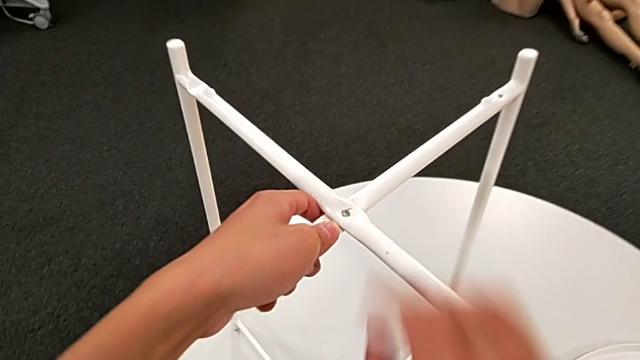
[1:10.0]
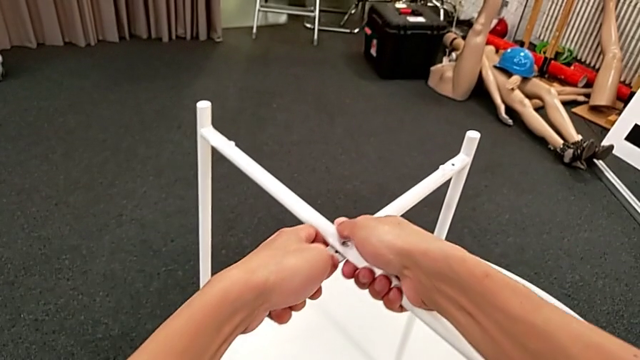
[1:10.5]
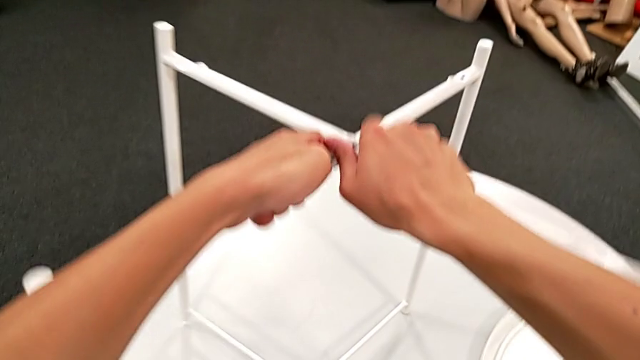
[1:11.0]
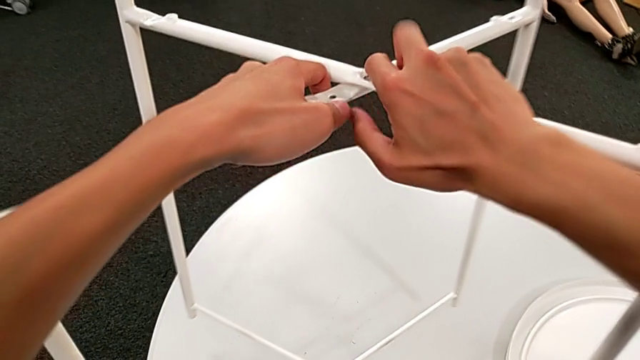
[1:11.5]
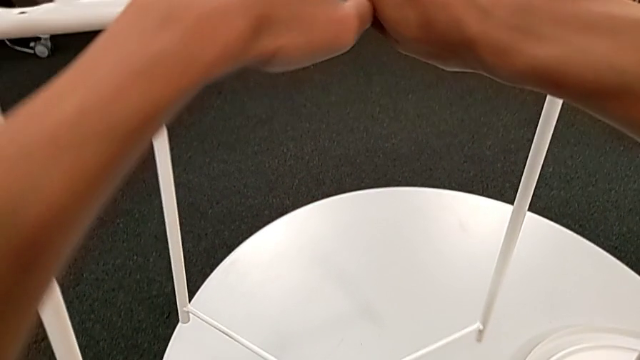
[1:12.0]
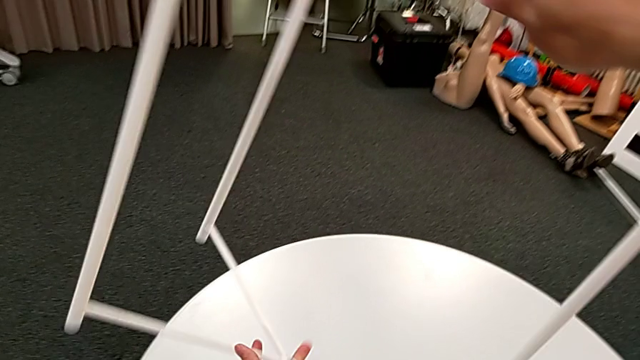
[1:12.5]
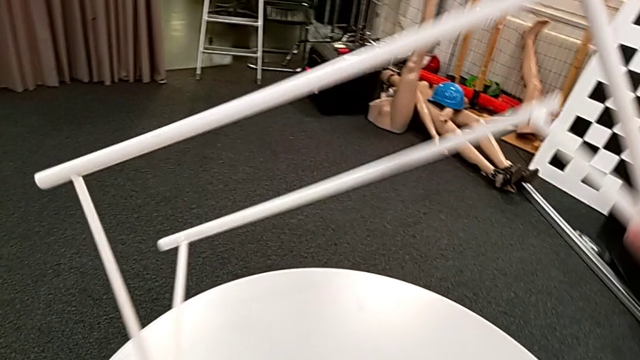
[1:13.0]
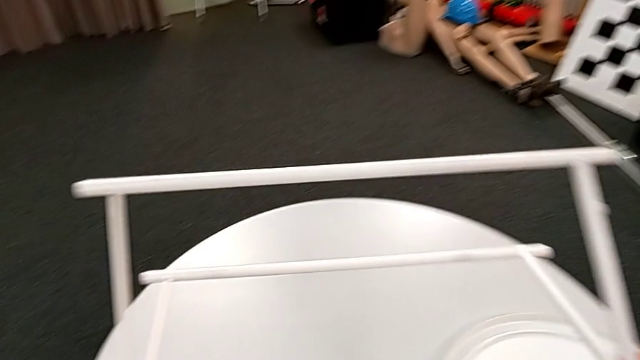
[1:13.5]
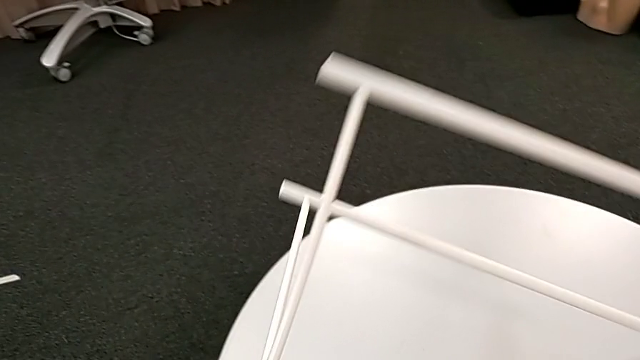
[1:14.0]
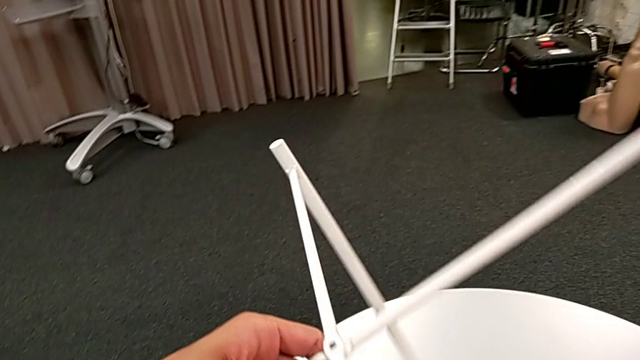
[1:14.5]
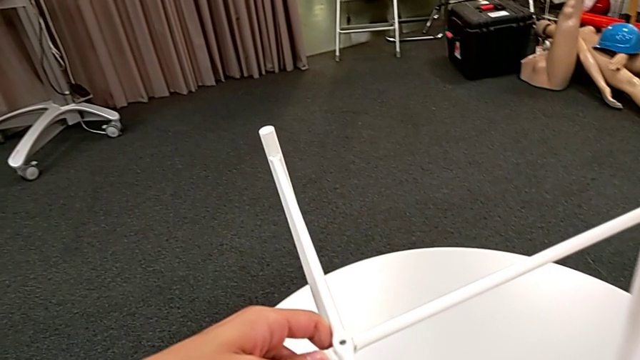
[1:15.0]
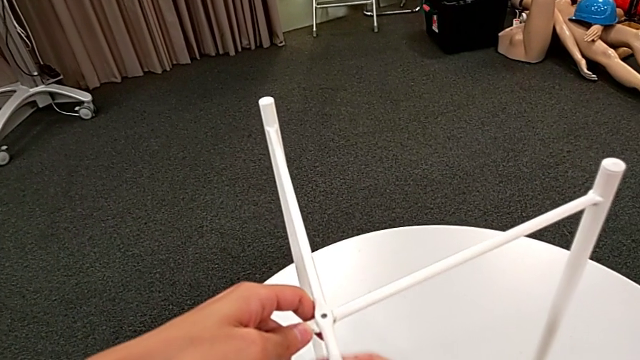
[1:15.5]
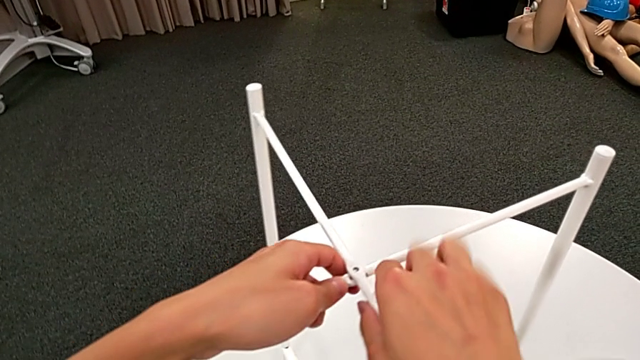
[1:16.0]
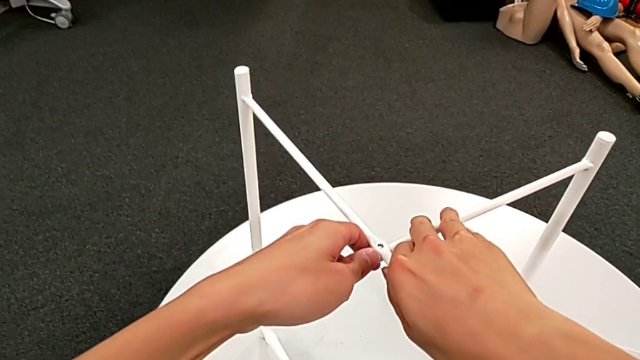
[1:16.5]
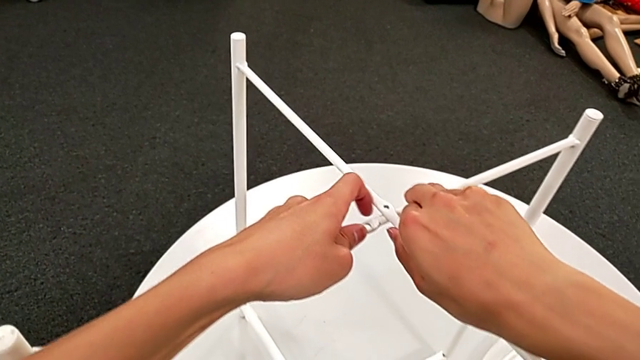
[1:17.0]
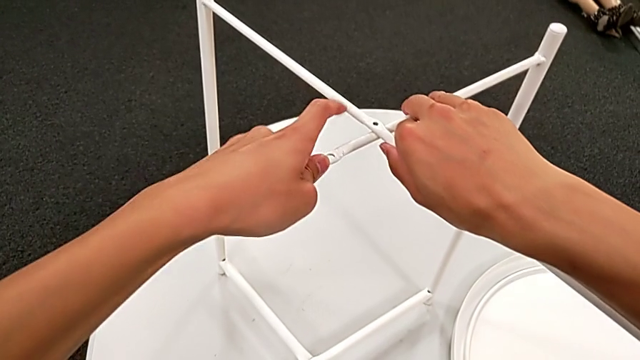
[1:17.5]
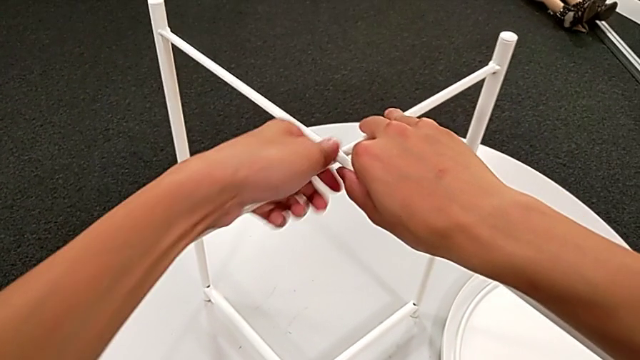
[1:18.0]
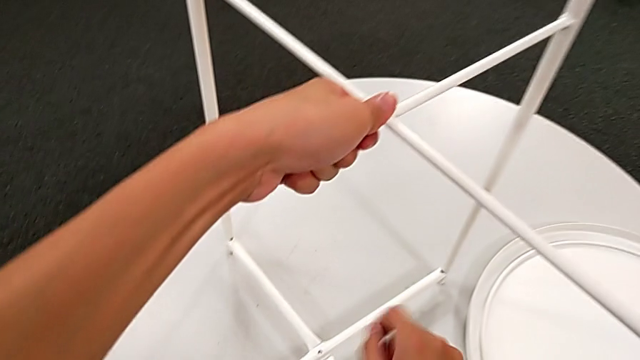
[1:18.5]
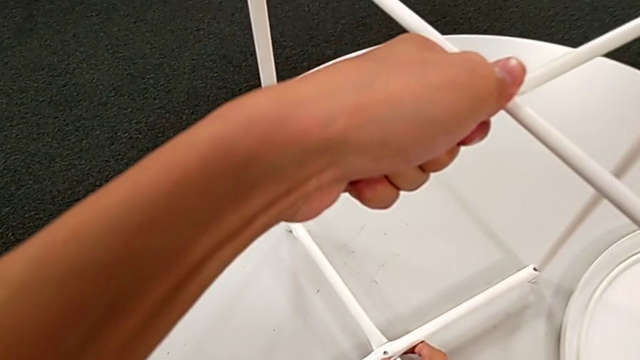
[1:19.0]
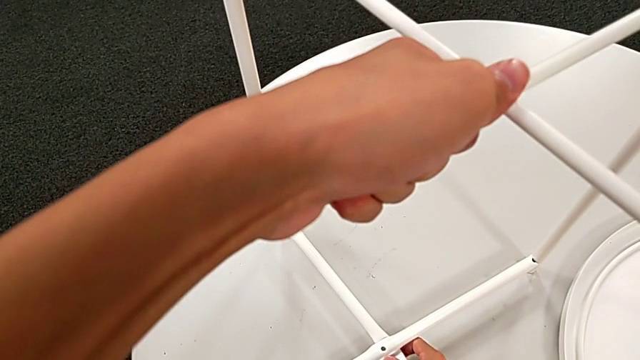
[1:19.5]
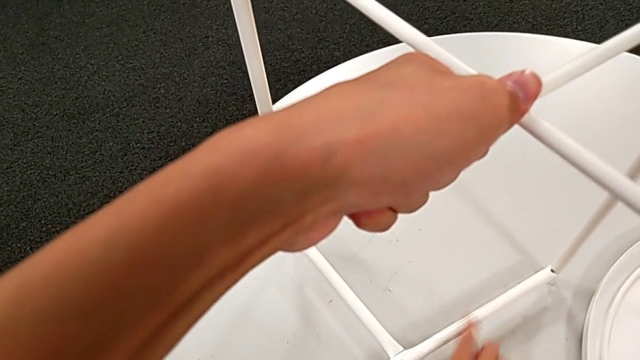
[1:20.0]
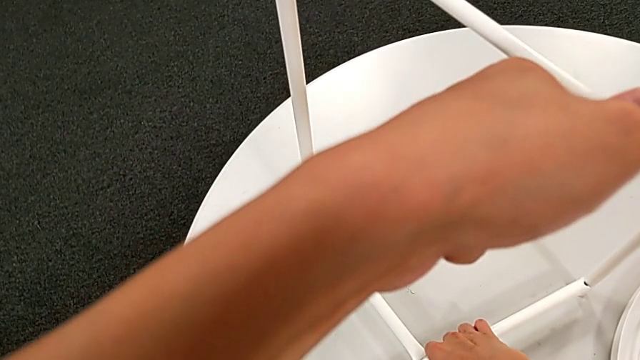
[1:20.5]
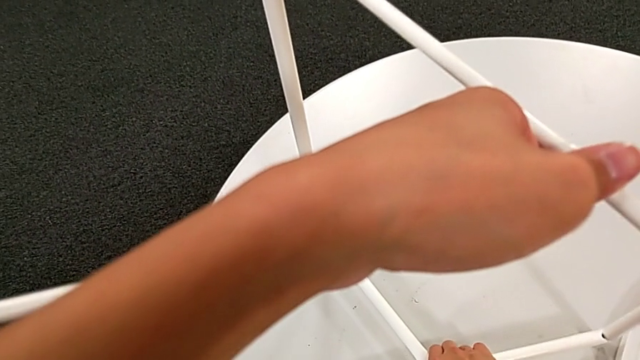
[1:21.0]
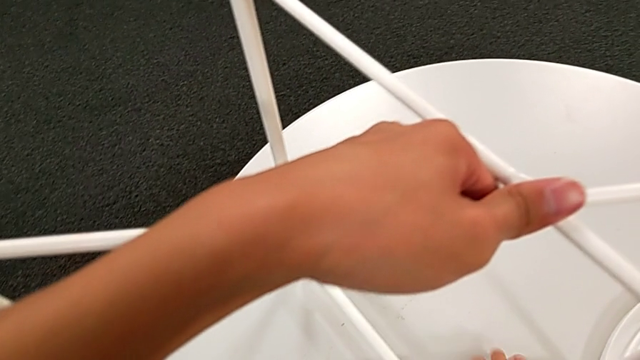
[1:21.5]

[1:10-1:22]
The camera wearer is disassembling the legs. They rotate the leg, disassemble it and hold it.

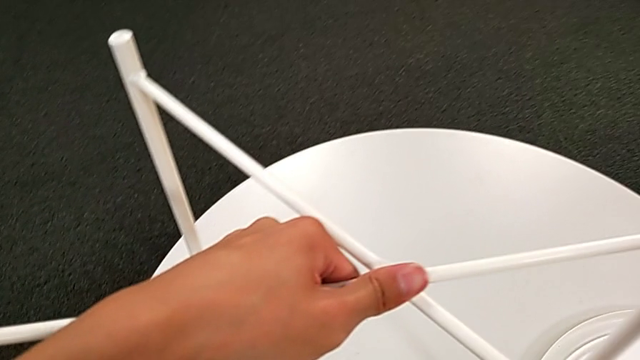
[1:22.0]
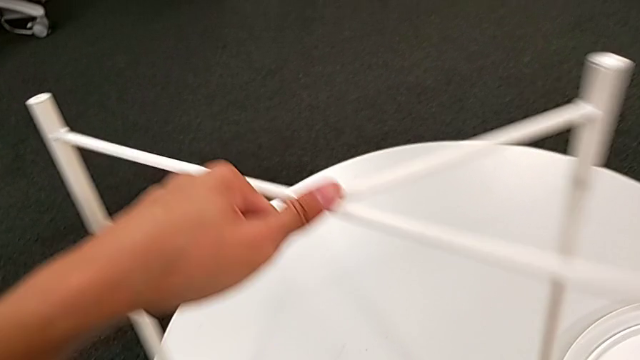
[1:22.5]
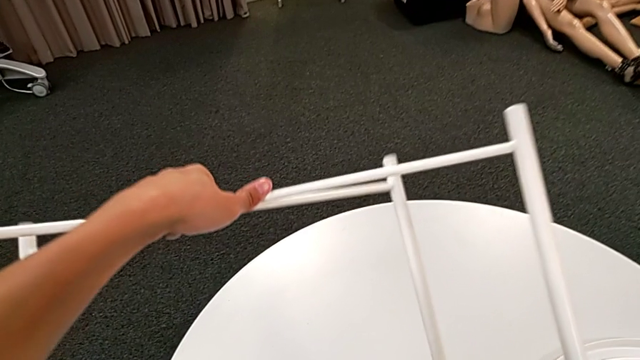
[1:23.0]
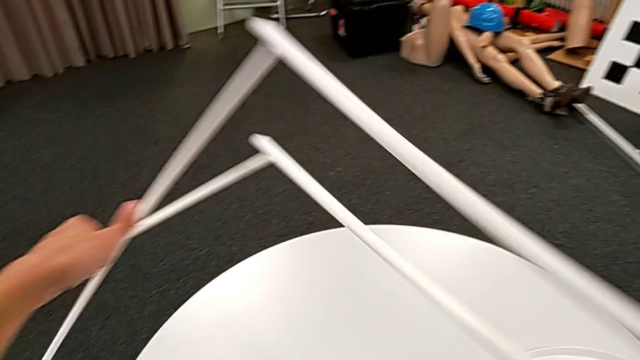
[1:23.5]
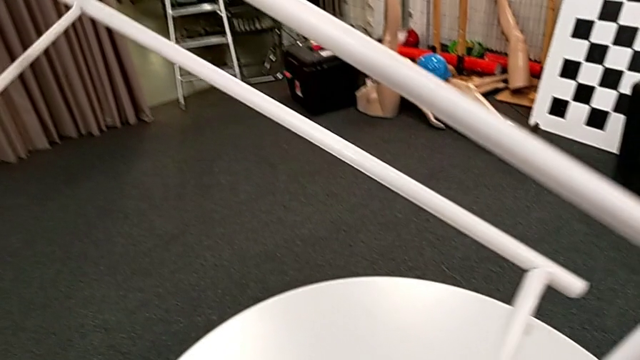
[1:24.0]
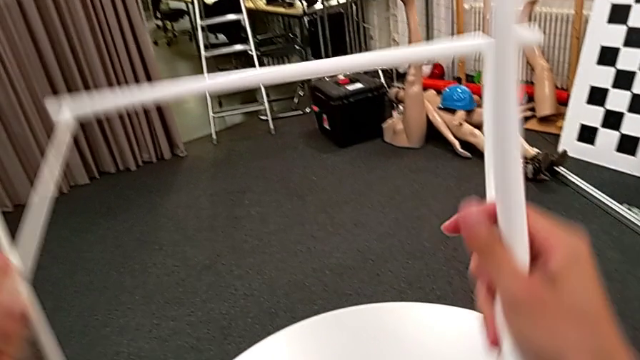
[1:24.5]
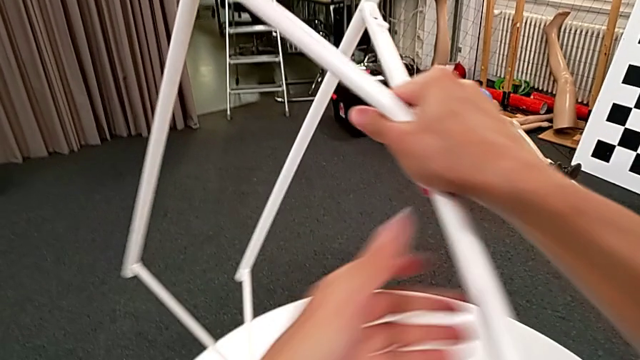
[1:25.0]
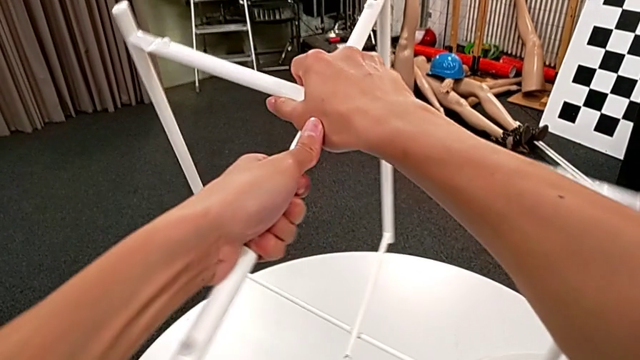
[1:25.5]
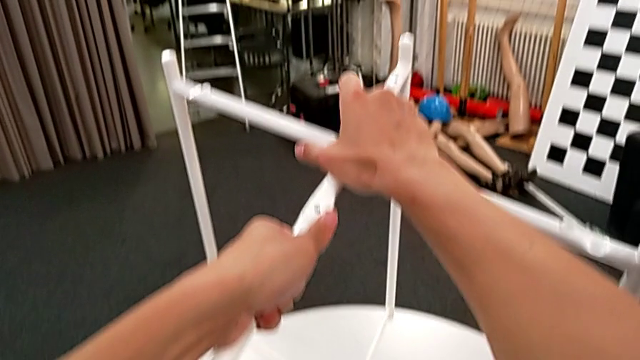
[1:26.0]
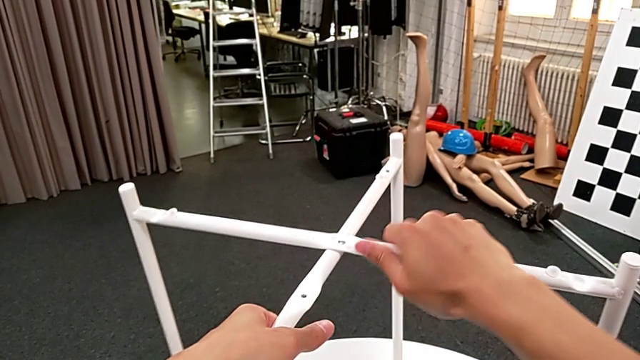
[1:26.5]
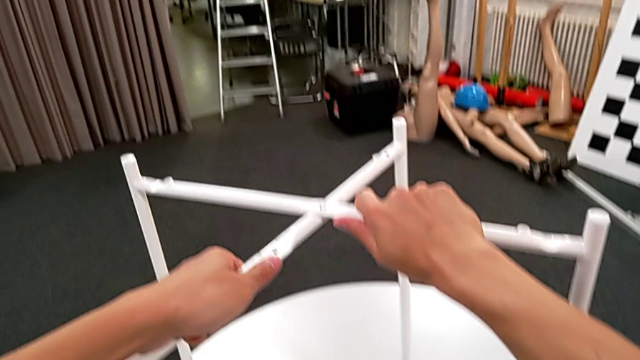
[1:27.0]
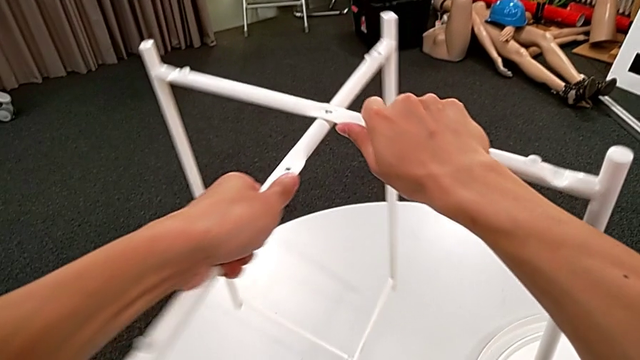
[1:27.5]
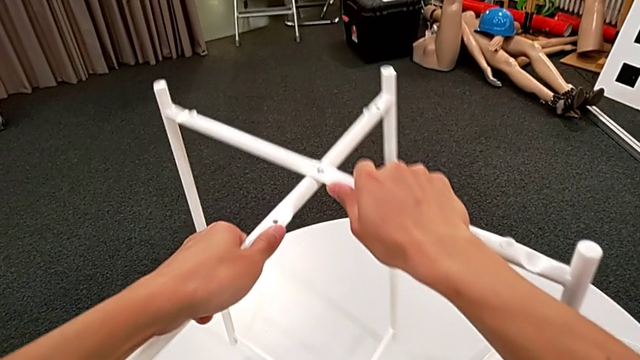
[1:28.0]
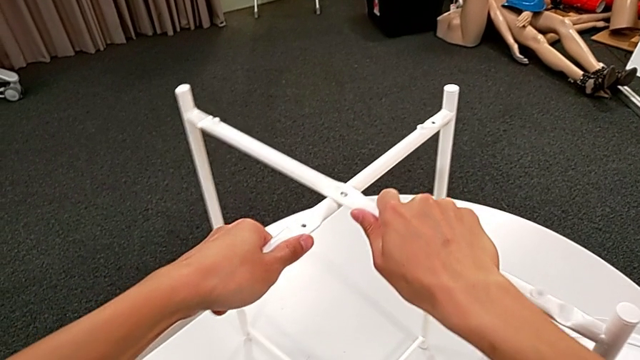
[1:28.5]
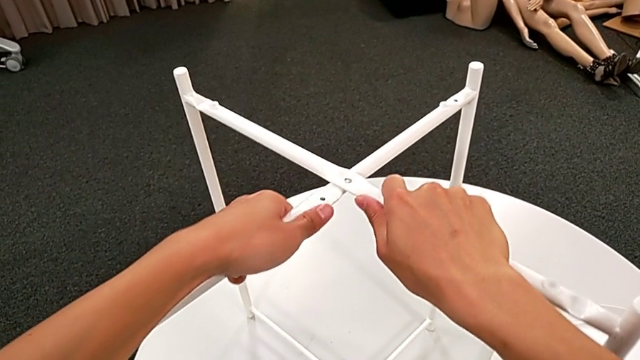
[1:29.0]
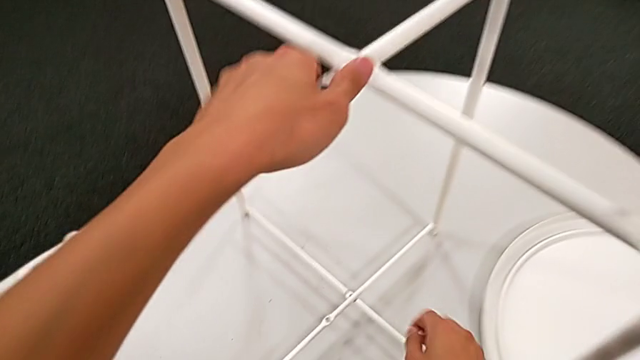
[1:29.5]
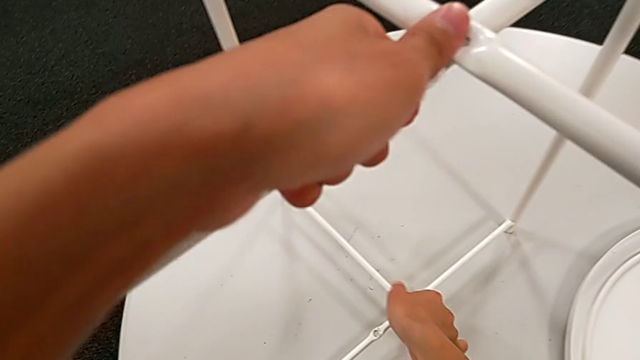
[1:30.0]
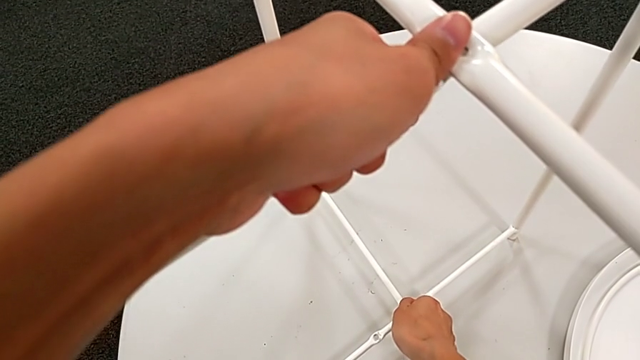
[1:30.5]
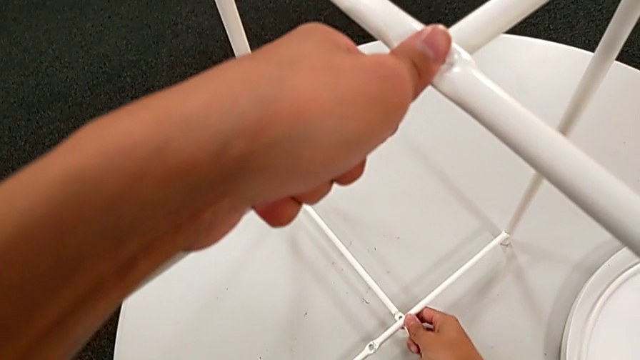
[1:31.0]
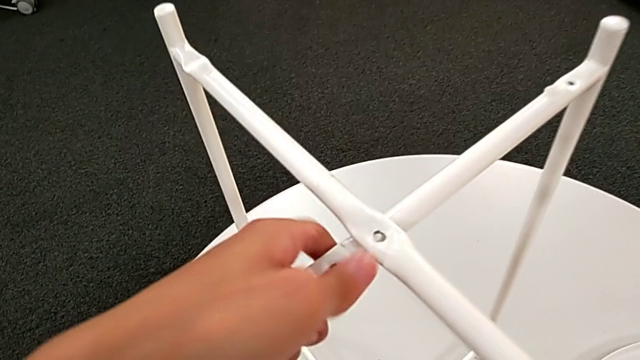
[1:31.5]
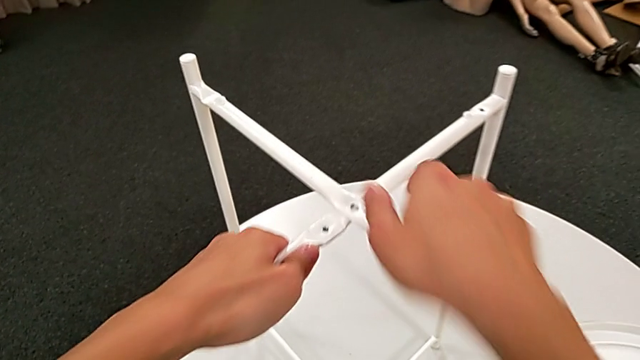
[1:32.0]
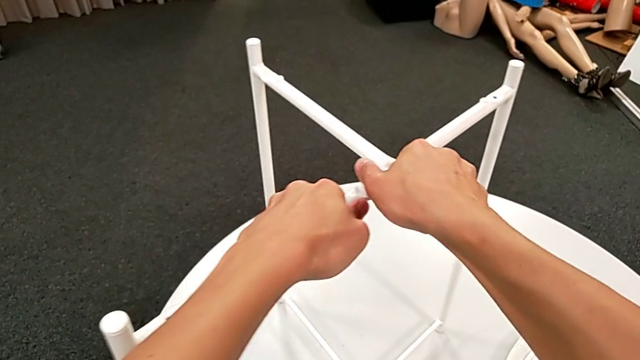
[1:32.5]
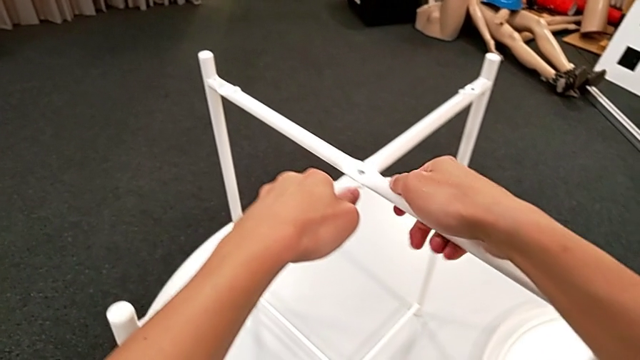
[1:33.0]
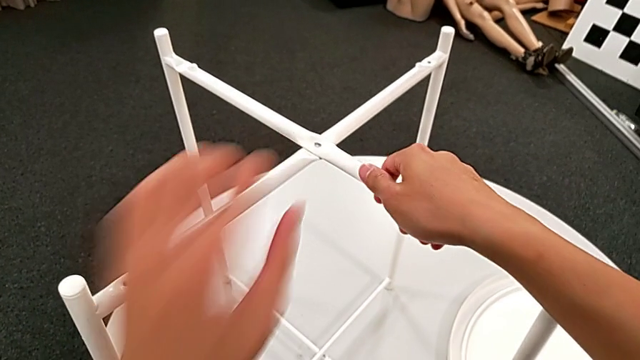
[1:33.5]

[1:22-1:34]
The camera wearer is disassembling the legs. They rotate the leg and begin to slide it.
